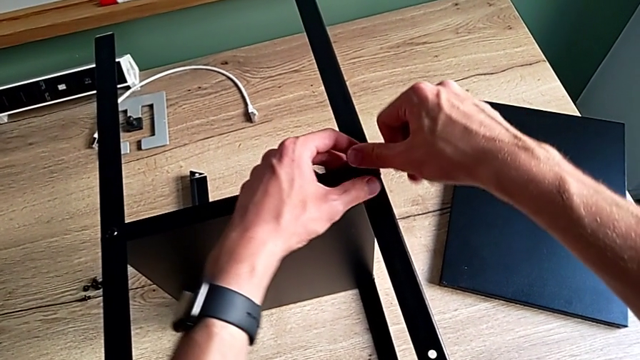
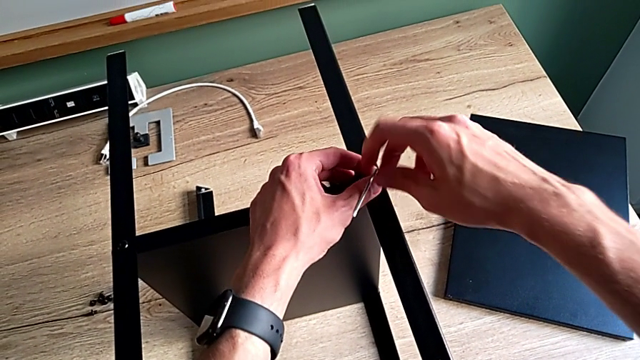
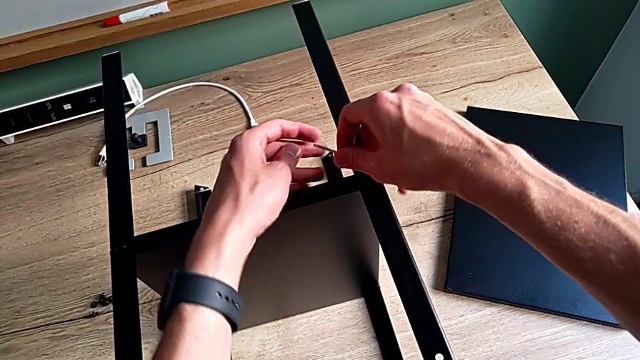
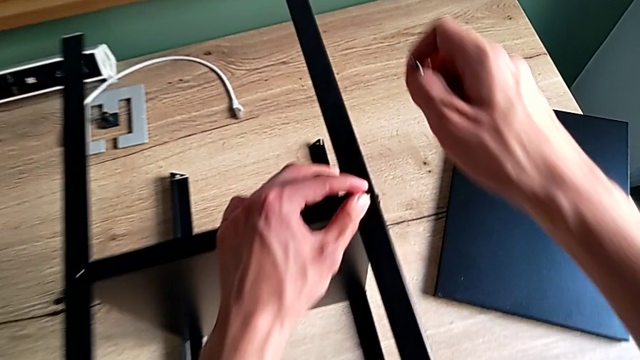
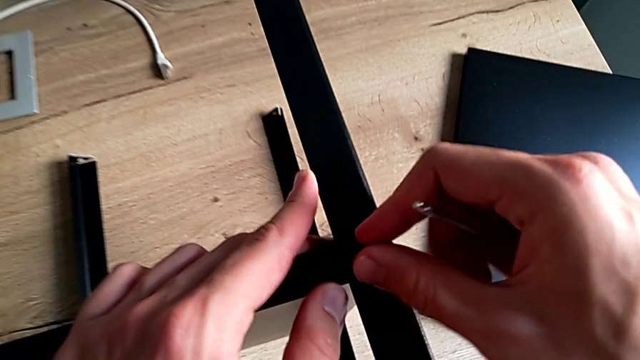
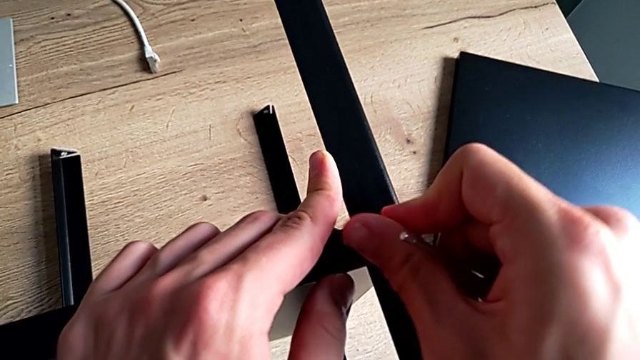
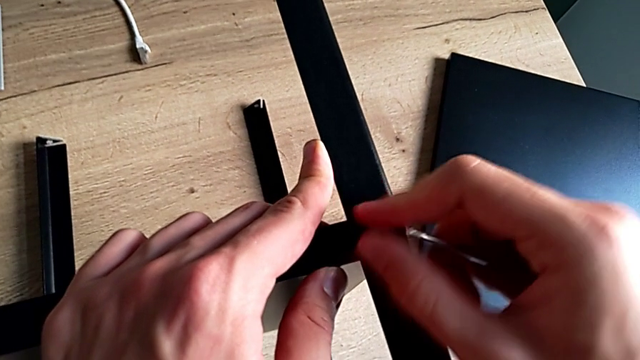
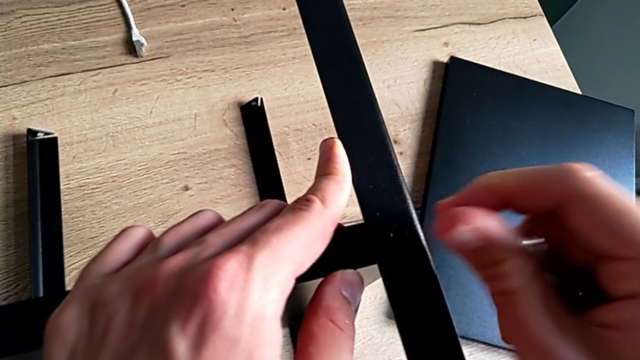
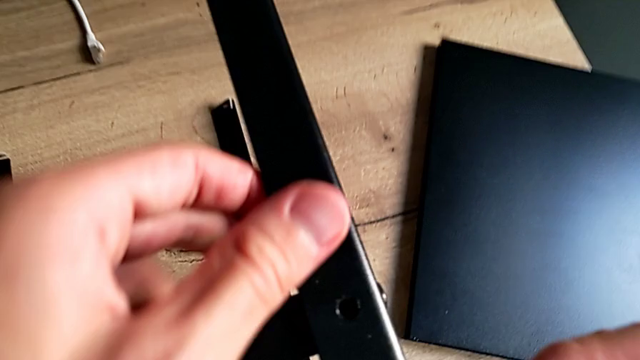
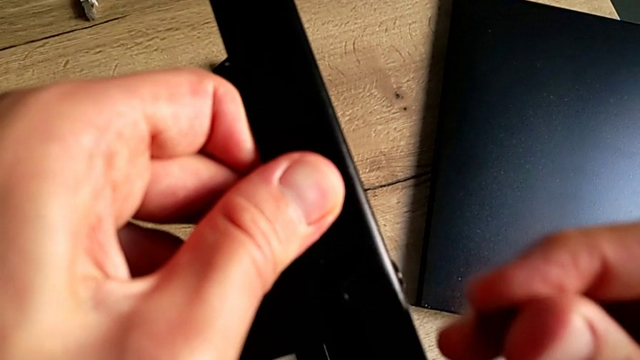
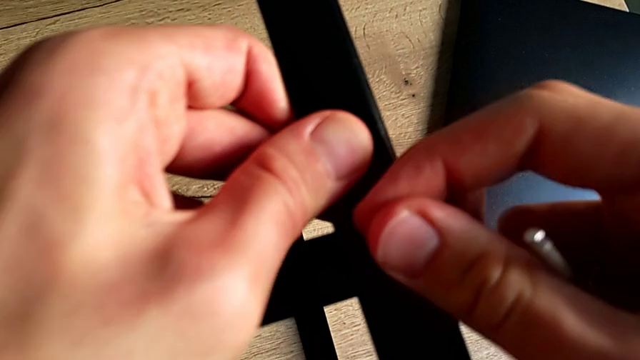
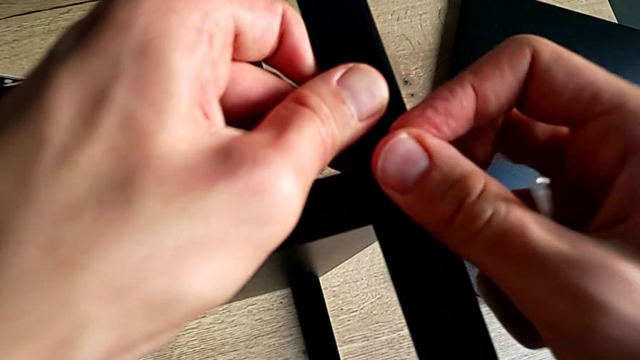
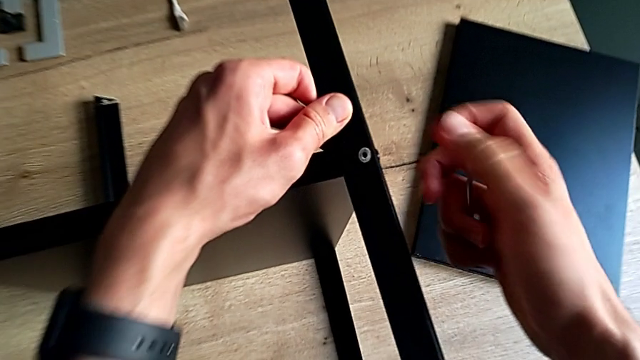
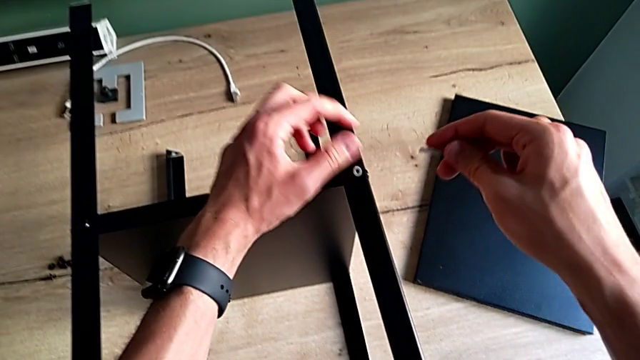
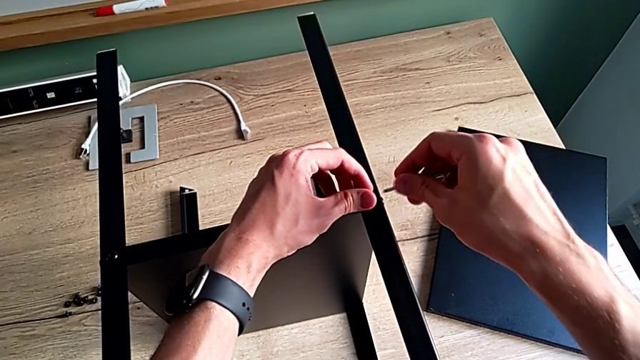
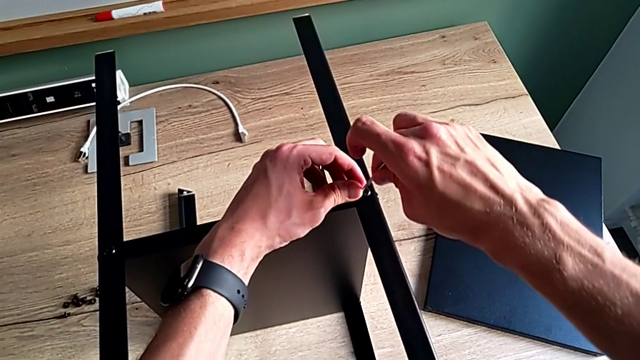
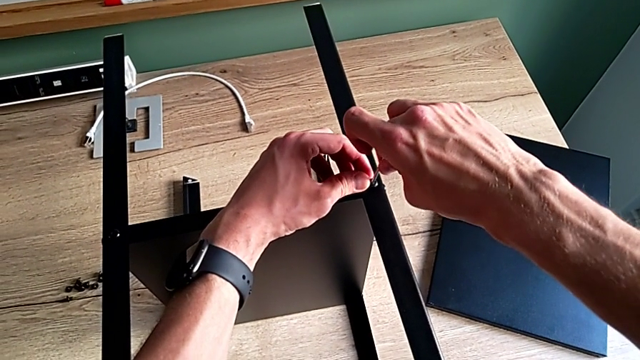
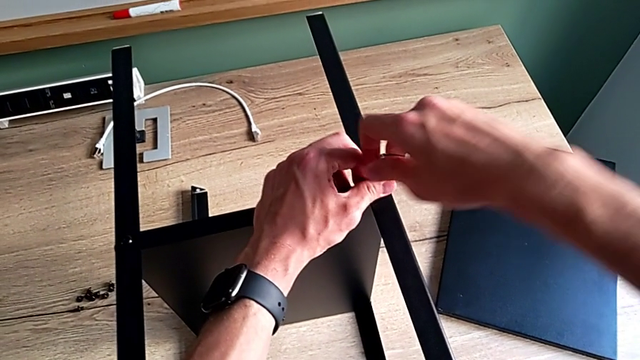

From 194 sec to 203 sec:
The camera wearer is tightening the screws. They withdraw the Allen wrench, unscrew the hex socket head, withdraw the second hex socket head, insert it and insert the Allen wrench.

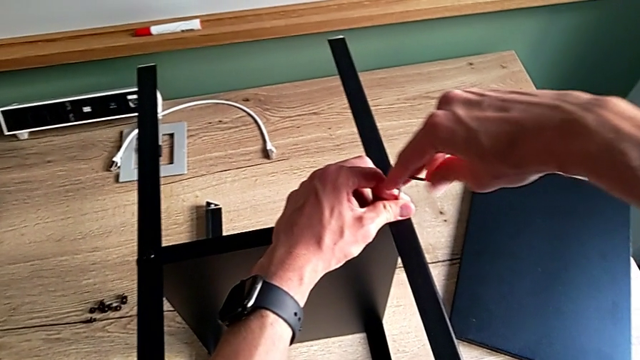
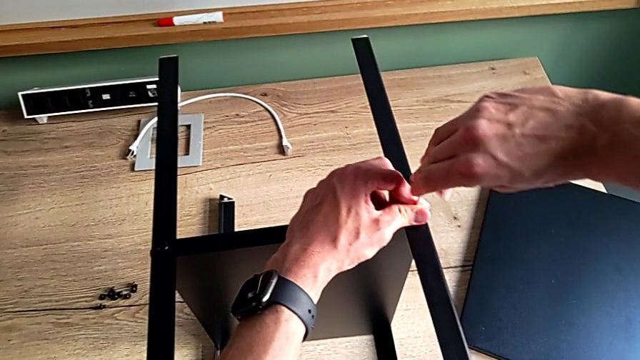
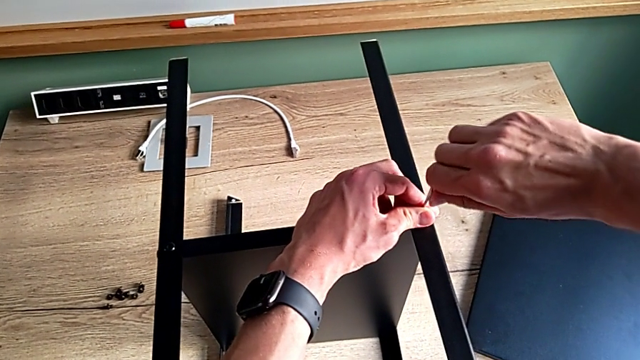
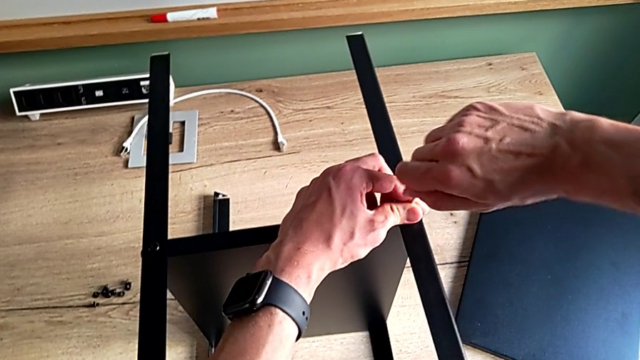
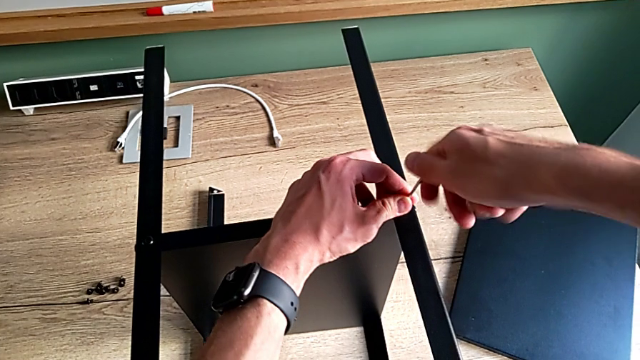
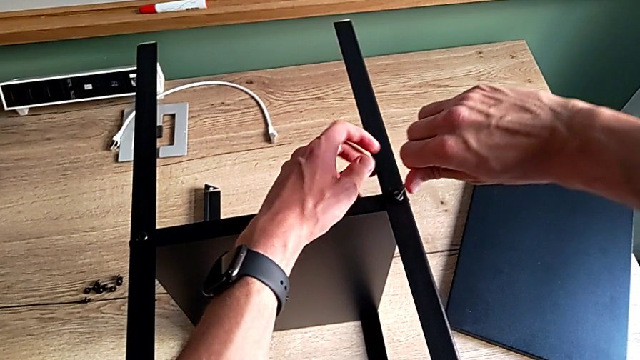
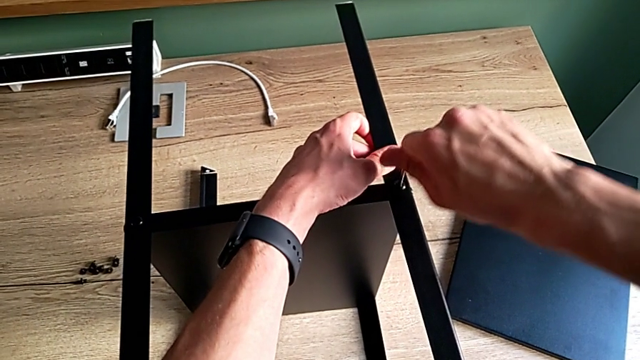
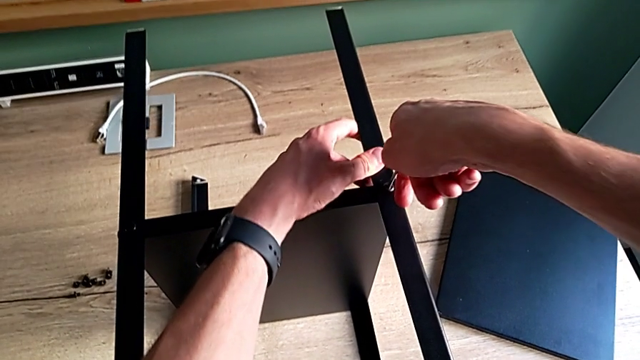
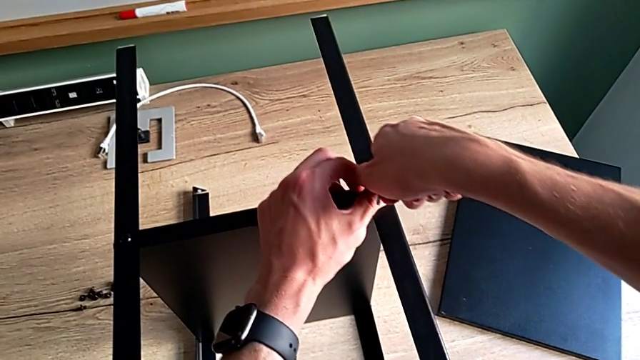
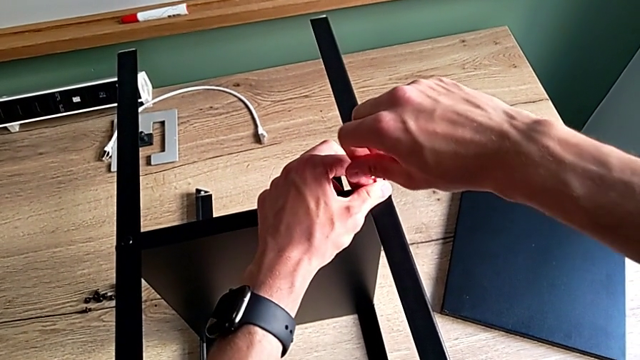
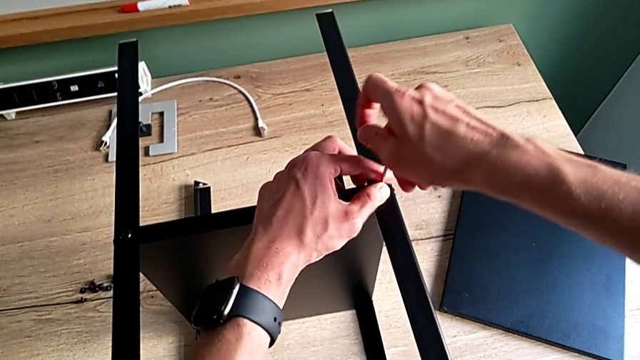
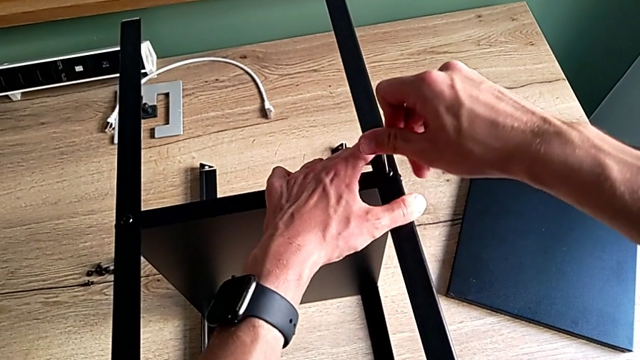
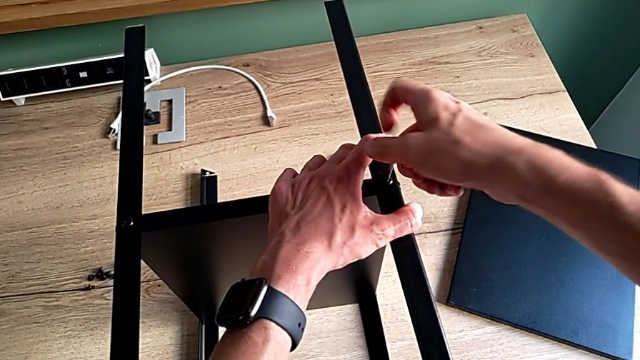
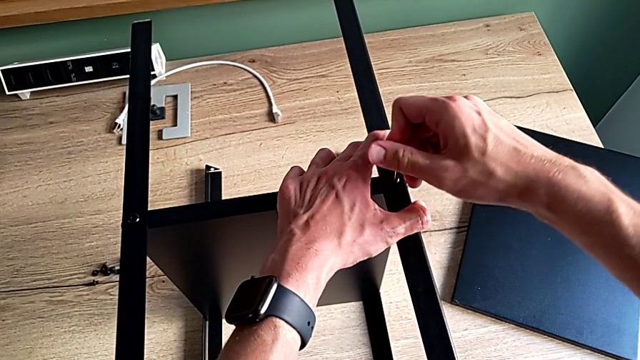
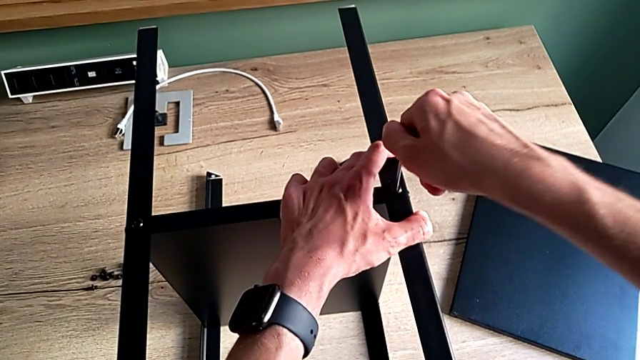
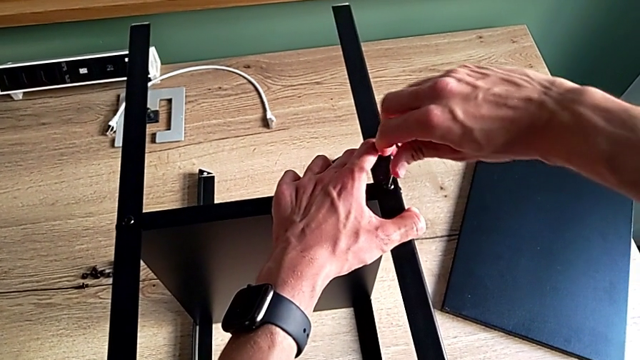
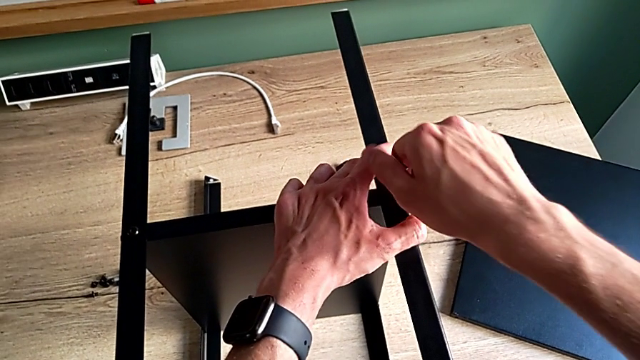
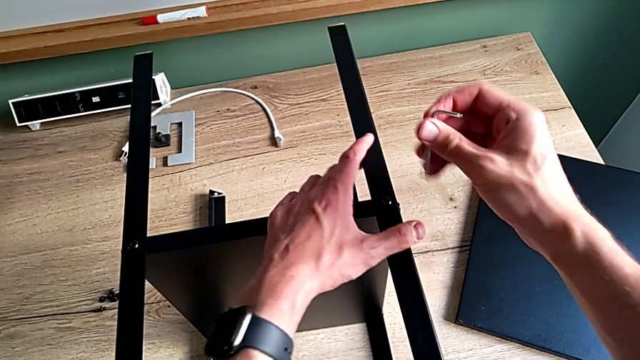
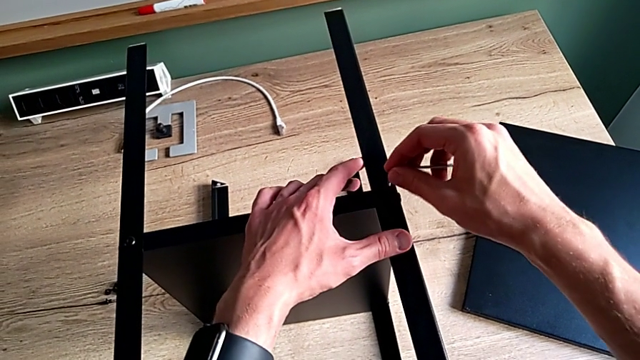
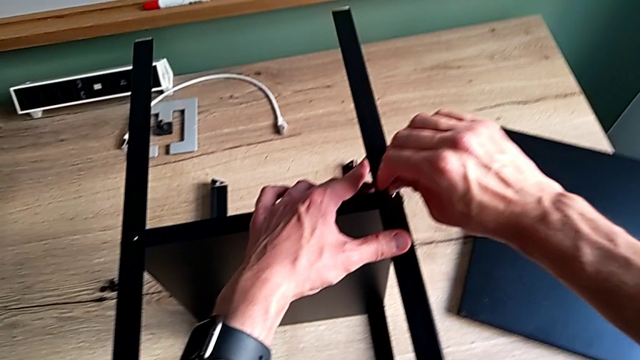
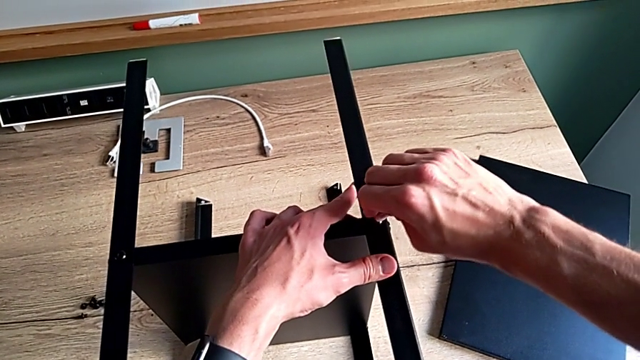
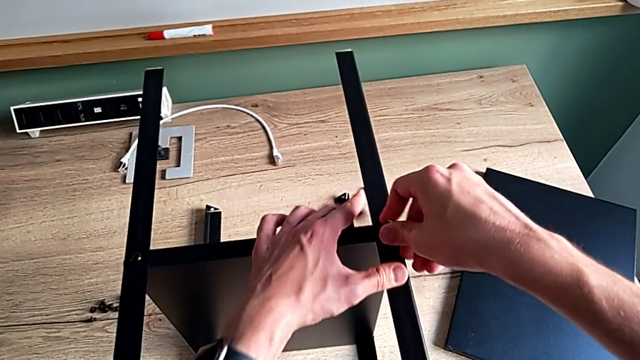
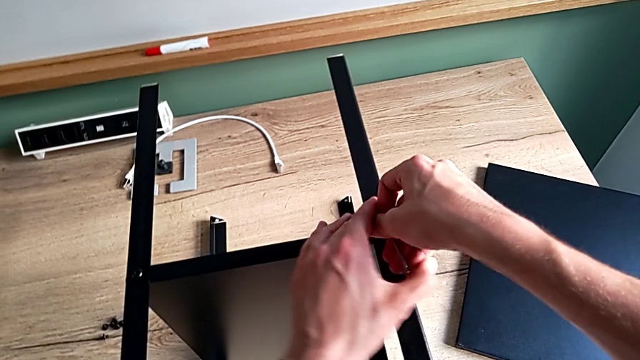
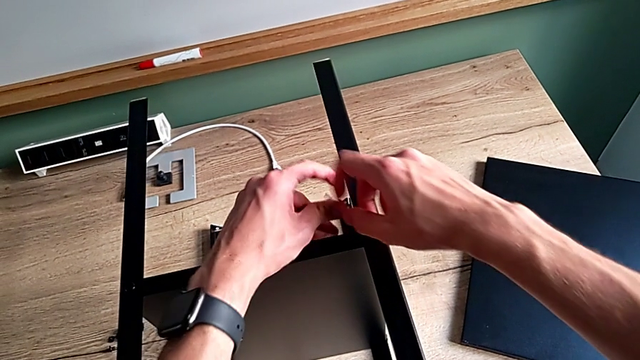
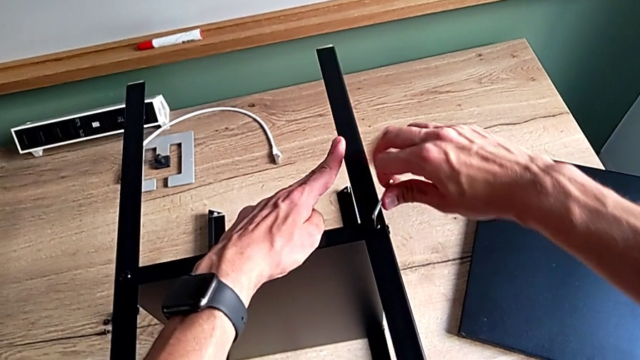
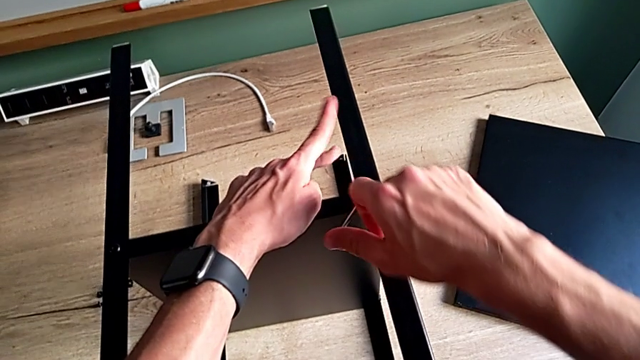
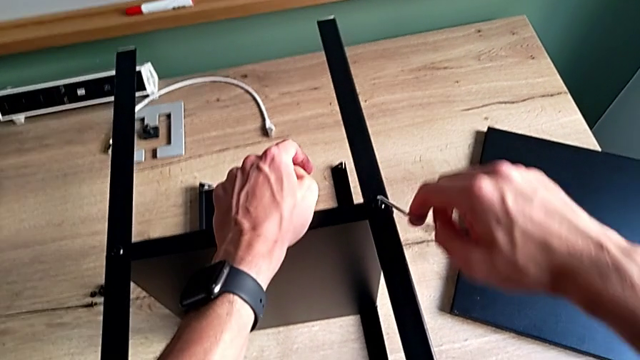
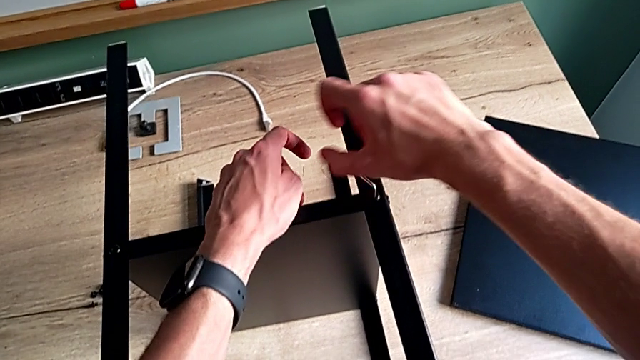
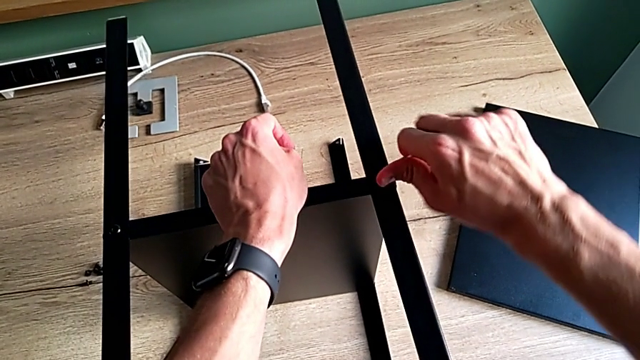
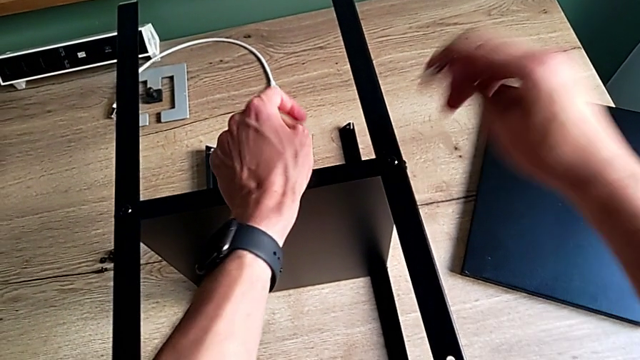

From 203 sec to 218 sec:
The camera wearer is tightening the screws. They screw the second hex socket head and withdraw the Allen wrench.
